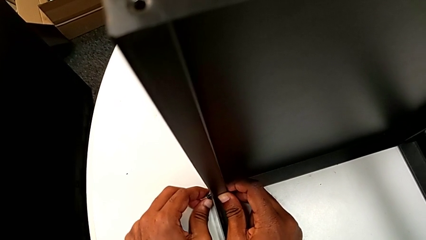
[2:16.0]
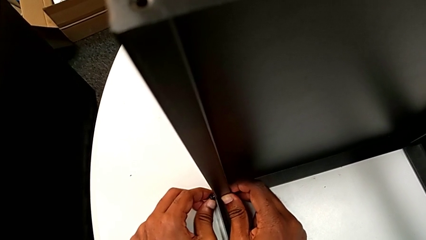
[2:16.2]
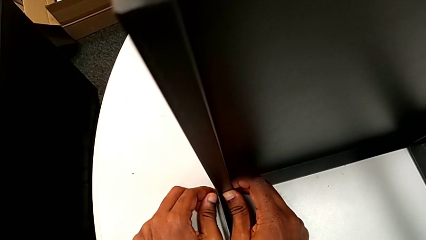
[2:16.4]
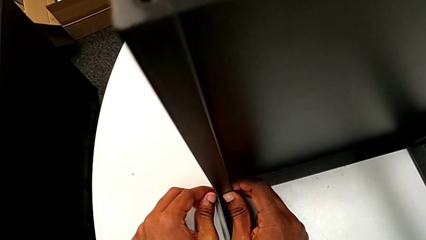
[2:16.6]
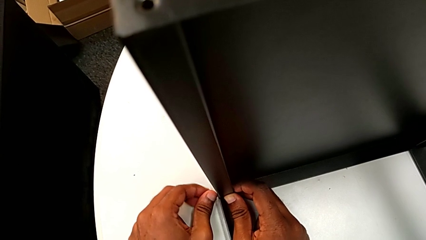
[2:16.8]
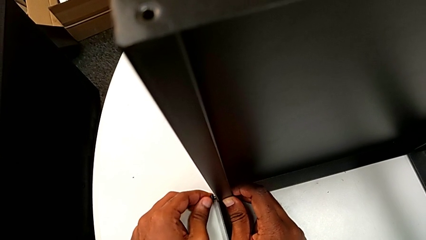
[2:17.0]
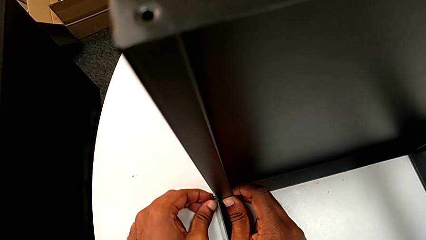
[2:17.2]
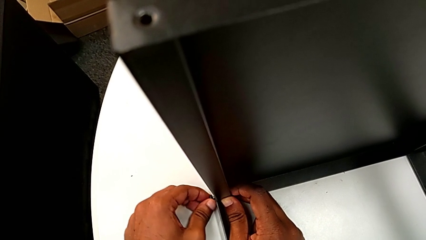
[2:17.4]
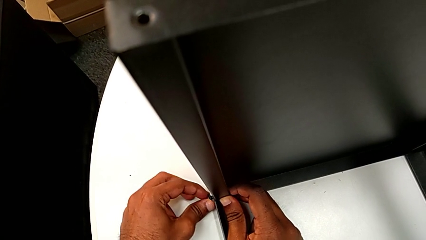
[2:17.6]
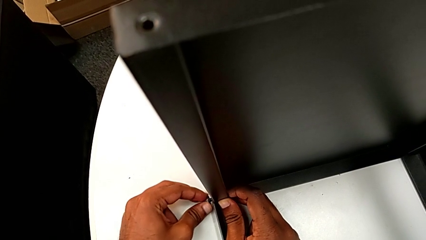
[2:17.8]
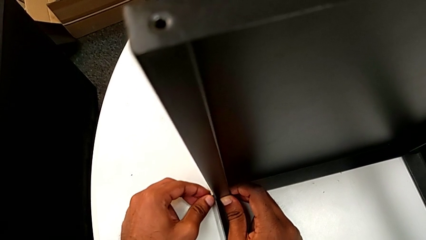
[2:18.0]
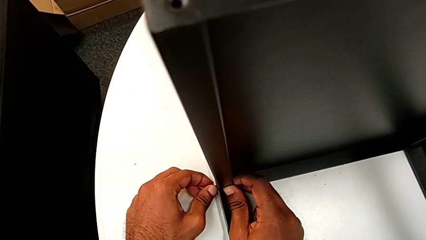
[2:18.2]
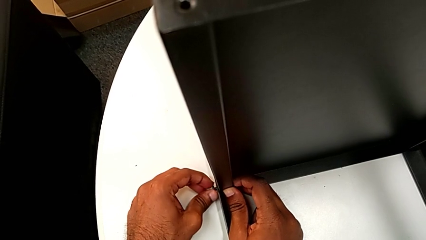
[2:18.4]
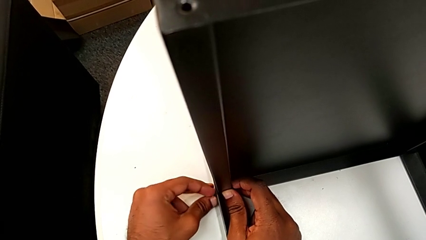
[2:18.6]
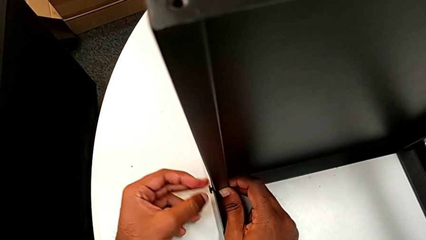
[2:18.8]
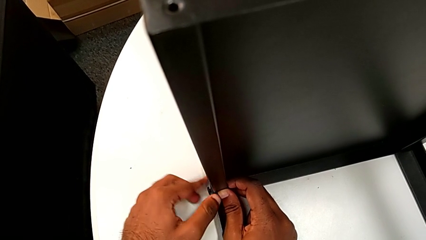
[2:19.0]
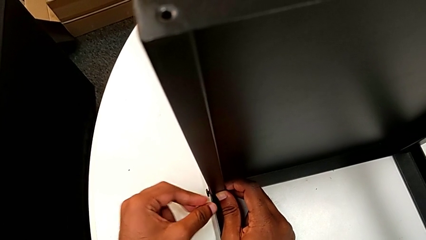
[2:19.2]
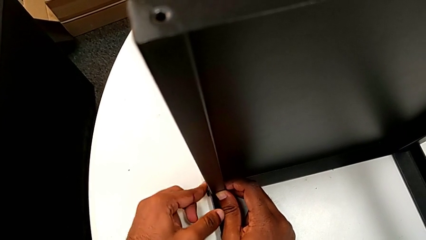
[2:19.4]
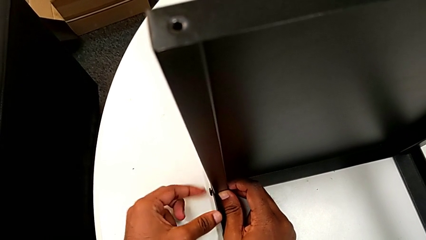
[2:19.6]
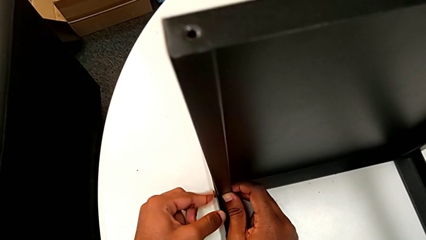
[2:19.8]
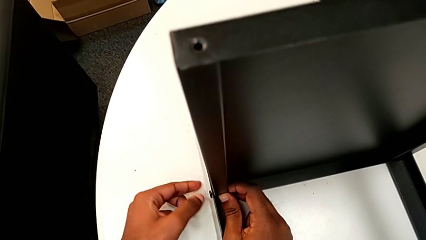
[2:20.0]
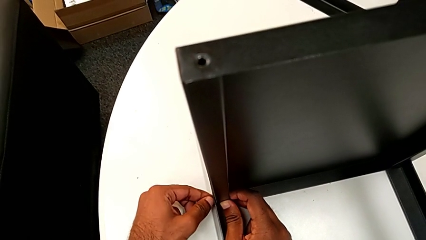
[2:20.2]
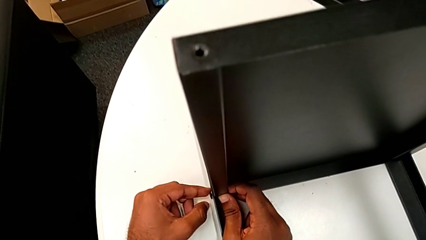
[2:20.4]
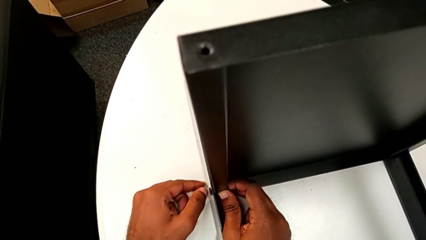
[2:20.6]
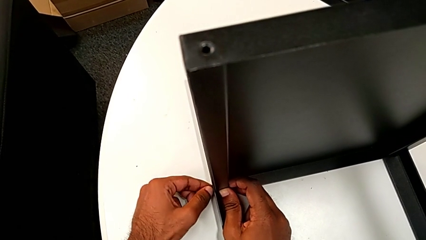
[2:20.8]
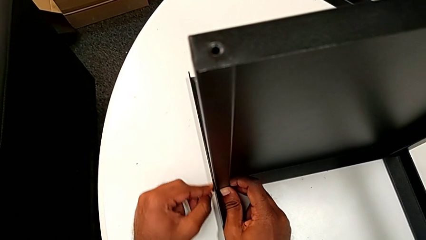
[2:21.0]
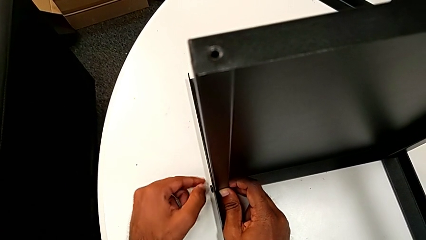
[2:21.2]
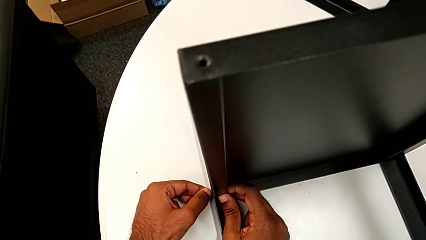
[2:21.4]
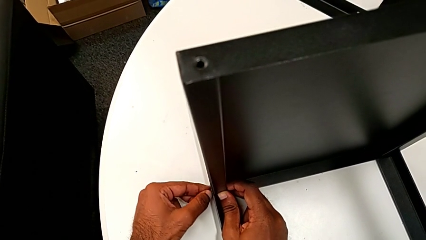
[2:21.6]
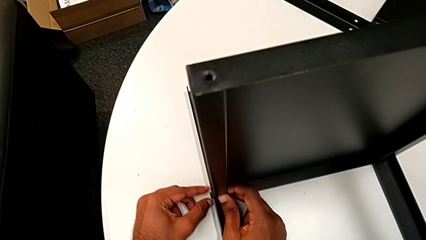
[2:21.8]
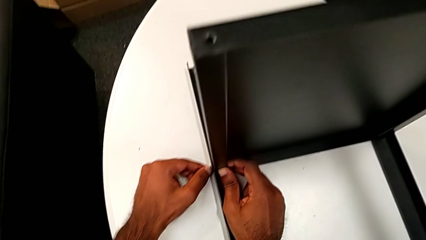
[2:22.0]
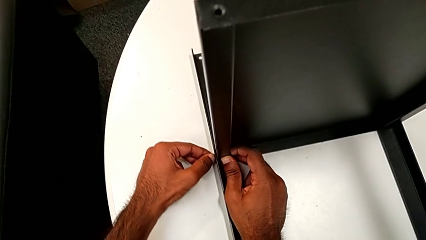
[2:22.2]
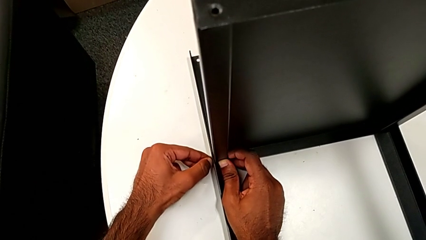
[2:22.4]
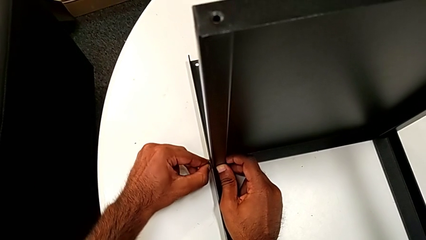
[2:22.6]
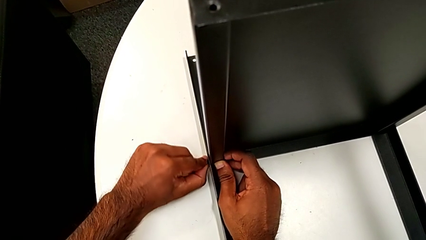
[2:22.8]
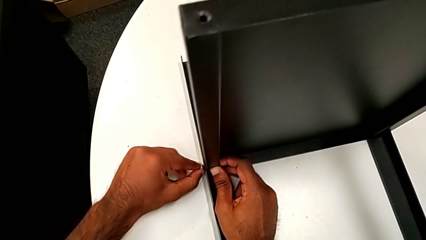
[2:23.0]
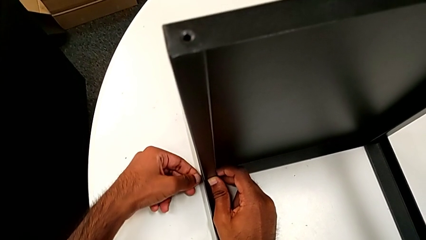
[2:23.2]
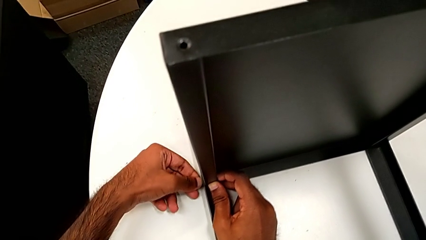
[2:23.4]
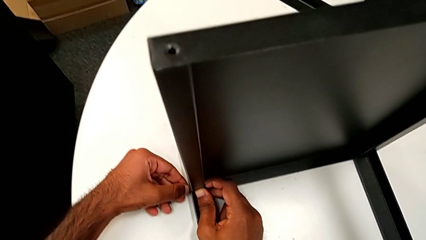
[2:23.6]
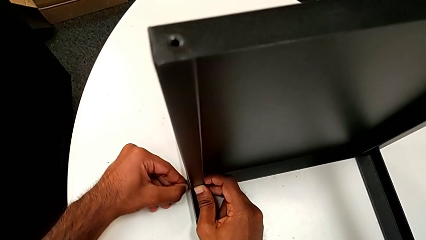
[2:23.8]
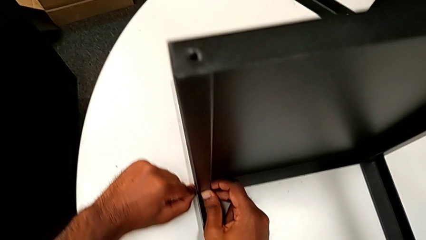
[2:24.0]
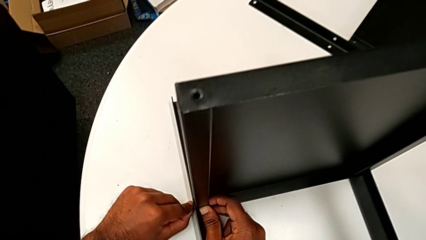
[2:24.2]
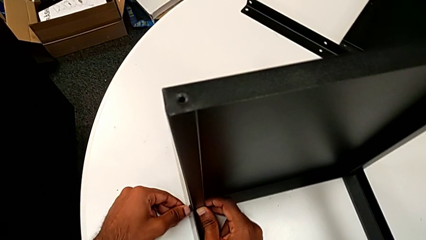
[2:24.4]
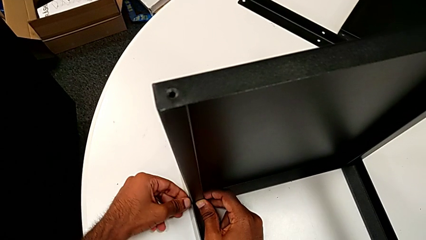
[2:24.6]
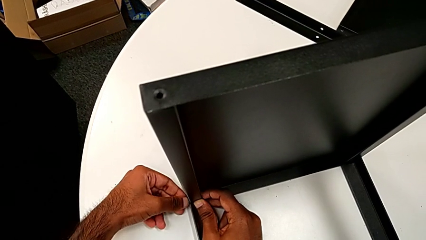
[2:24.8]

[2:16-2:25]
The camera wearer is screwing one side of the third leg of the shelf. They screw the hex socket head twice.

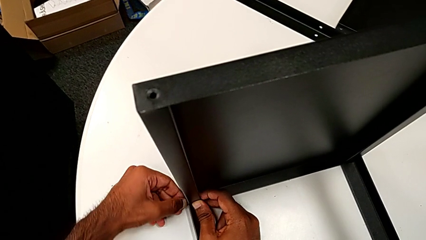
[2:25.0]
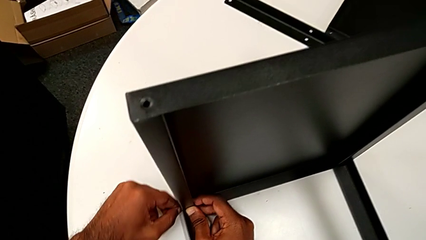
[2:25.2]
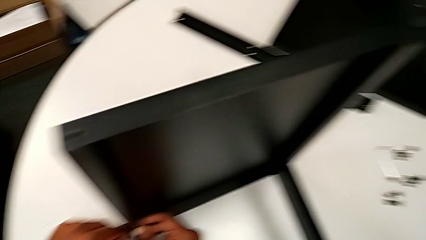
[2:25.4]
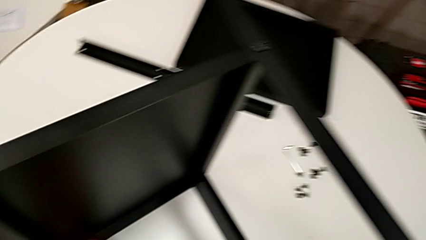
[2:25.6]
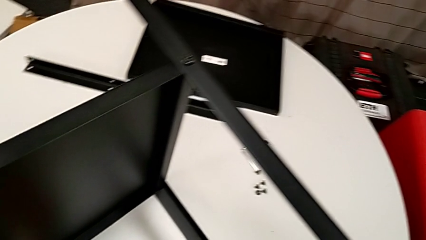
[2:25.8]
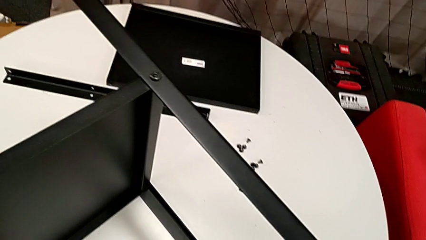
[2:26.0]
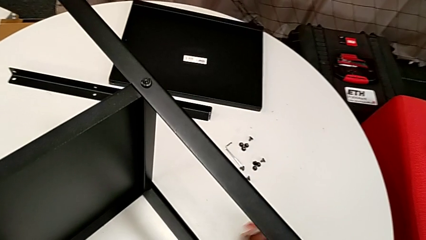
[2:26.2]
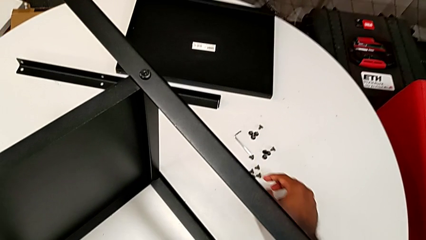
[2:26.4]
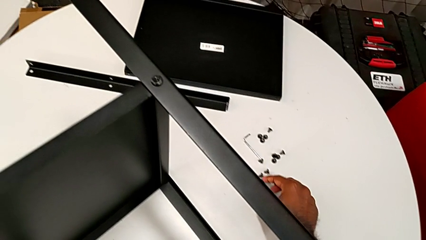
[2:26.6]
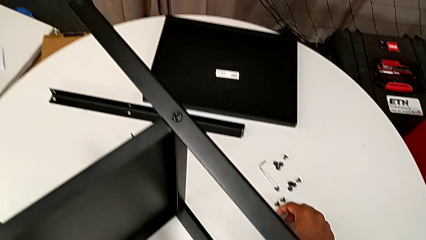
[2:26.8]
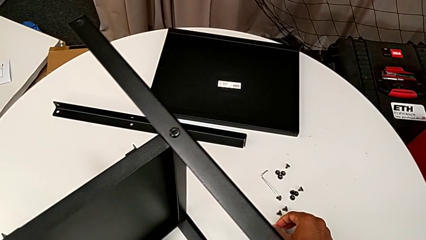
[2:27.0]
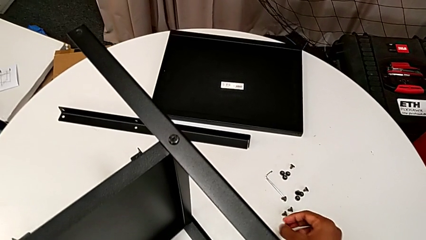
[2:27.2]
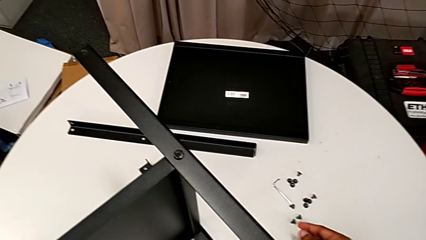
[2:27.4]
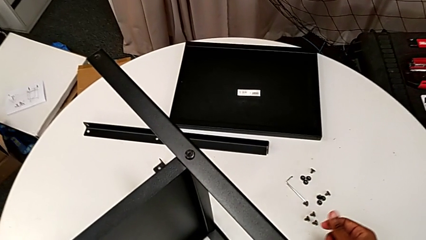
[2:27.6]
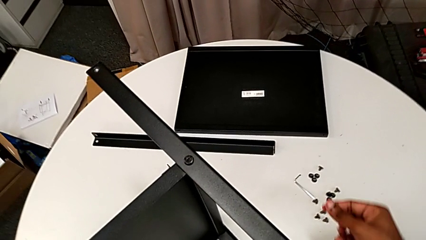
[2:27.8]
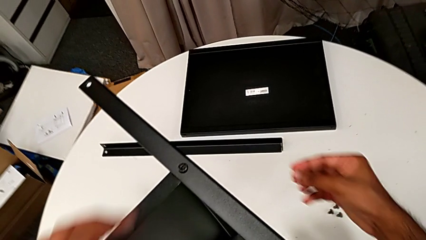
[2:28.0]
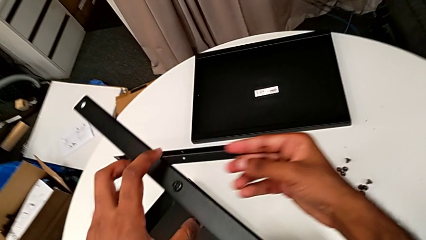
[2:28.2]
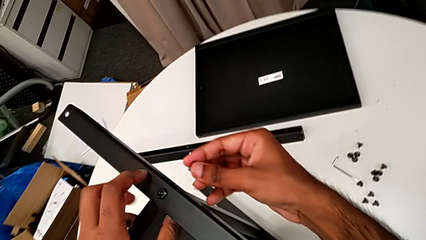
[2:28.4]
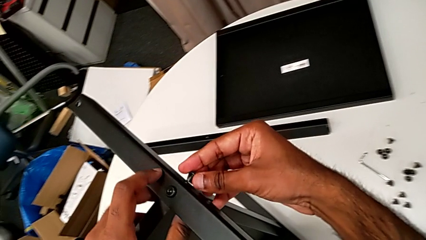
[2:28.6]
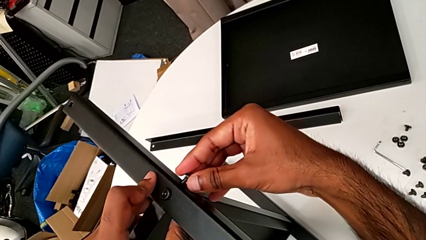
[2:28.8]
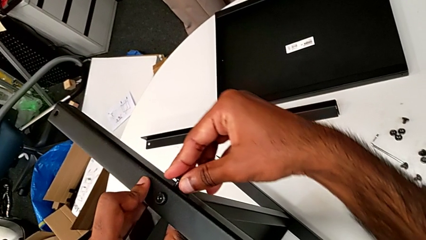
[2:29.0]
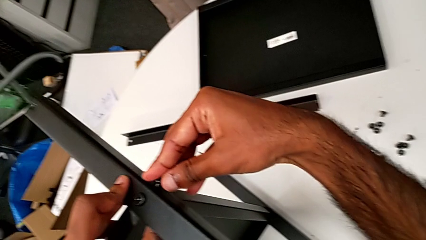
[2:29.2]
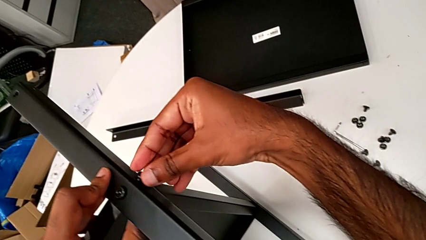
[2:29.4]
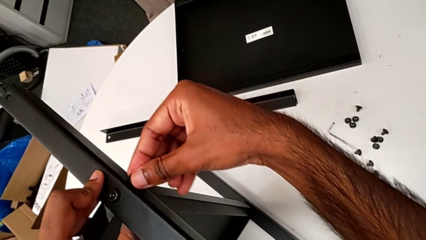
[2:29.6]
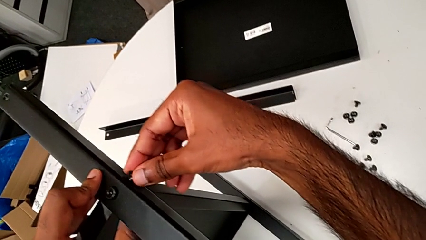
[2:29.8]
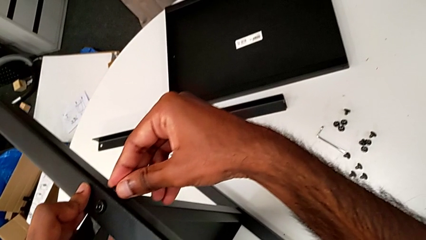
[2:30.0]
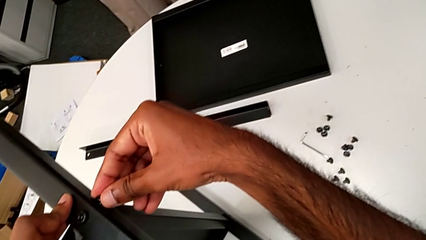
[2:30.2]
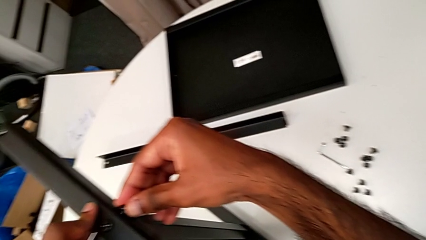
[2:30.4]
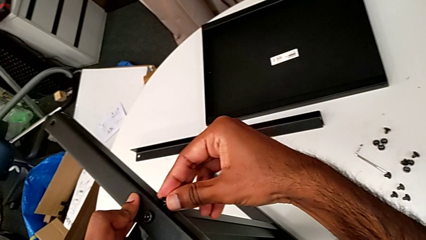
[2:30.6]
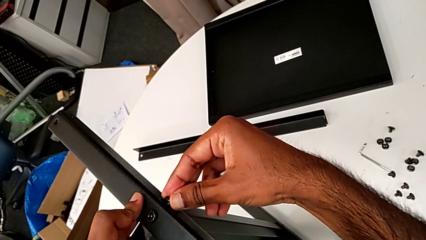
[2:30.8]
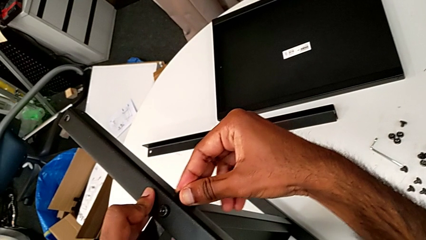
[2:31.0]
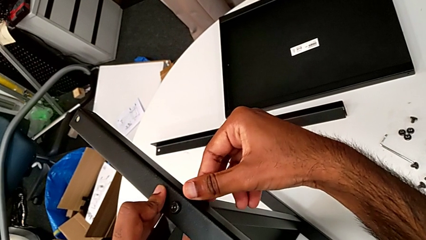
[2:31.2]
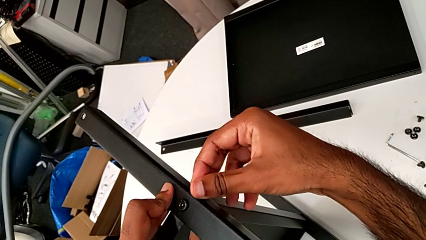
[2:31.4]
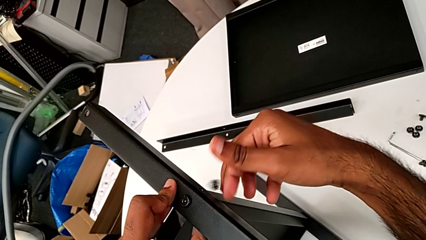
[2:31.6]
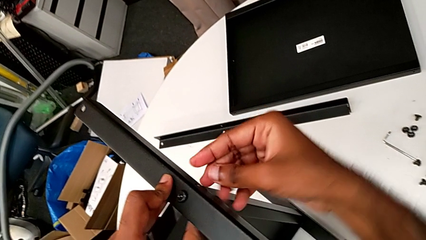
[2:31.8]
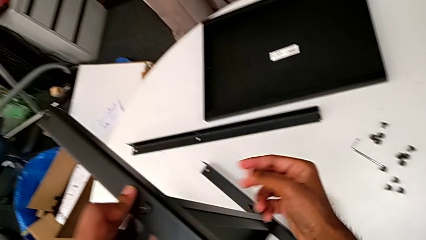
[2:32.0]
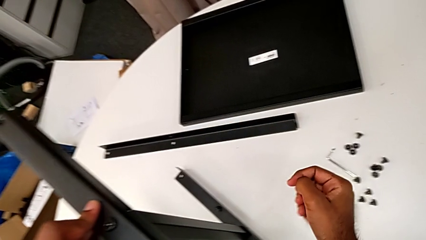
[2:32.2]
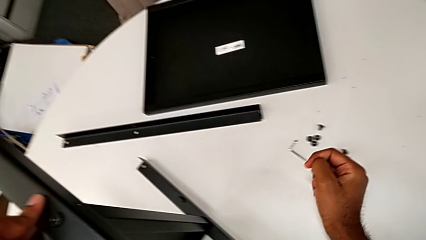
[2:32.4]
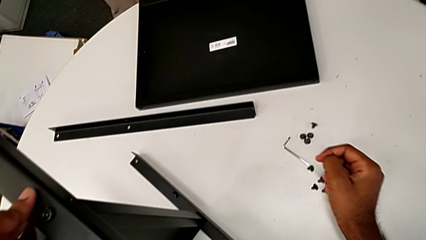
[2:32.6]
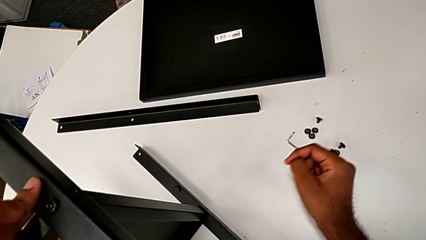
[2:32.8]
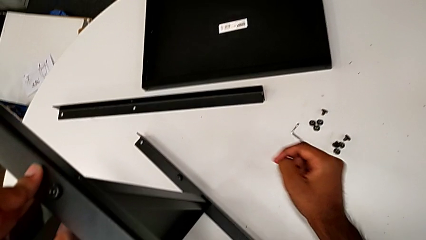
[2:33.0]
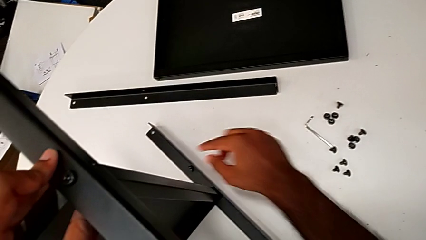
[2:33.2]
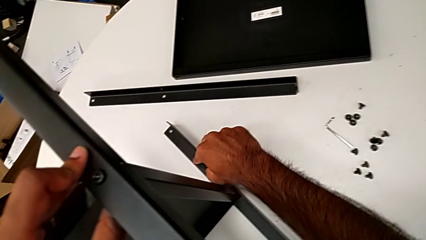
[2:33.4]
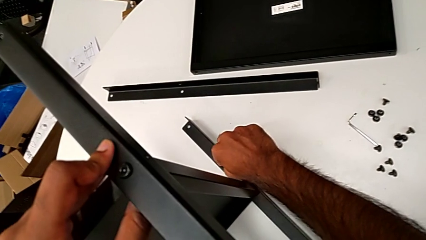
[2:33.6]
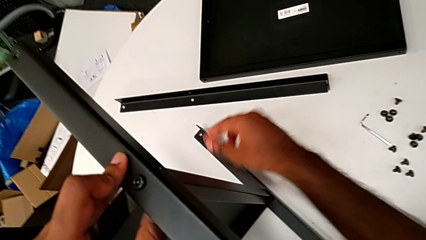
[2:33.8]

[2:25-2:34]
The camera wearer is screwing the screws of the legs. They grab the hex socket head, insert it, wrongly drop it and grab it.
